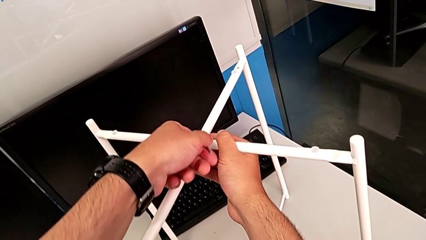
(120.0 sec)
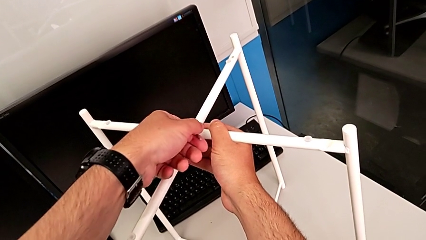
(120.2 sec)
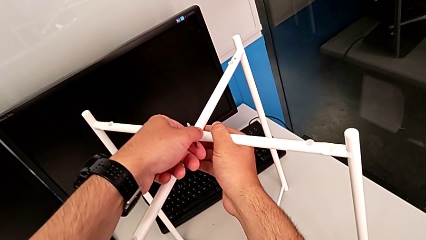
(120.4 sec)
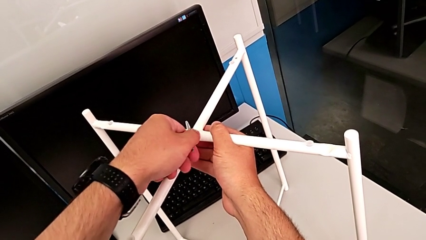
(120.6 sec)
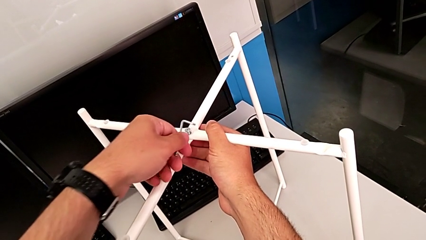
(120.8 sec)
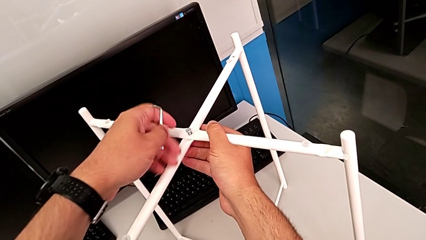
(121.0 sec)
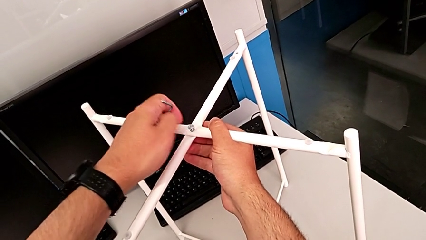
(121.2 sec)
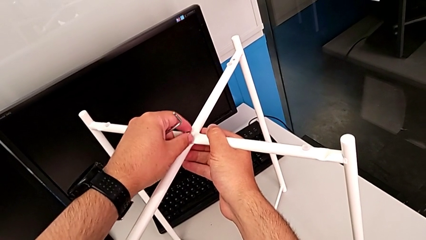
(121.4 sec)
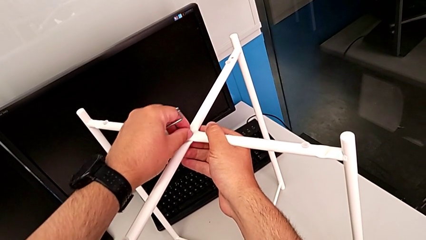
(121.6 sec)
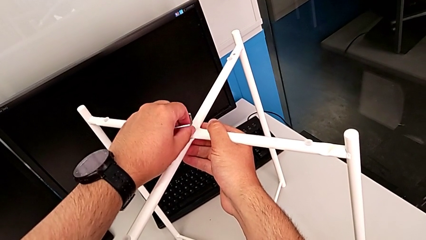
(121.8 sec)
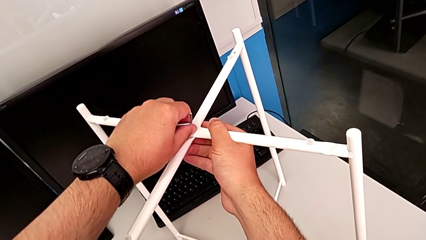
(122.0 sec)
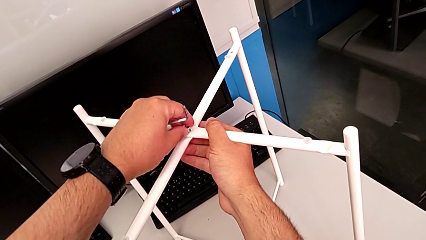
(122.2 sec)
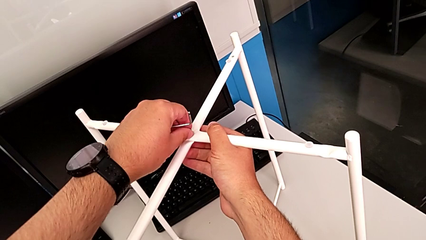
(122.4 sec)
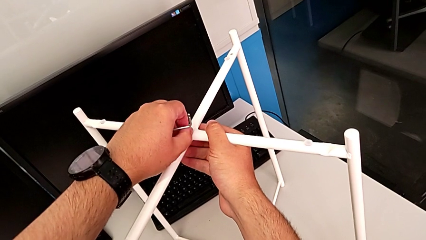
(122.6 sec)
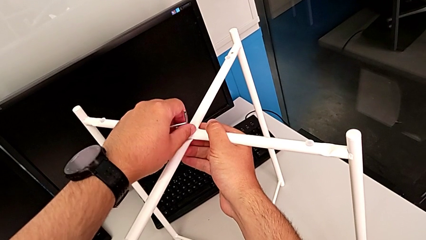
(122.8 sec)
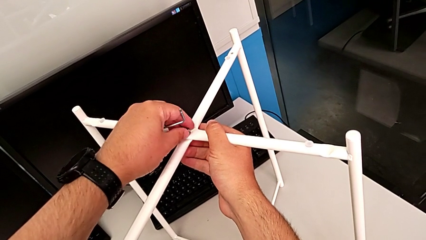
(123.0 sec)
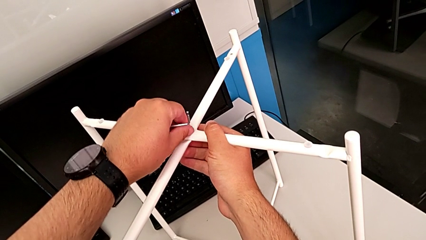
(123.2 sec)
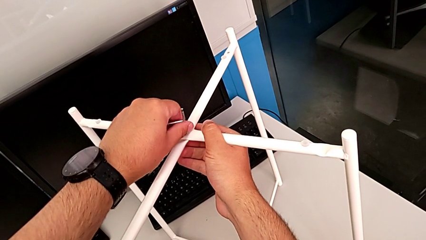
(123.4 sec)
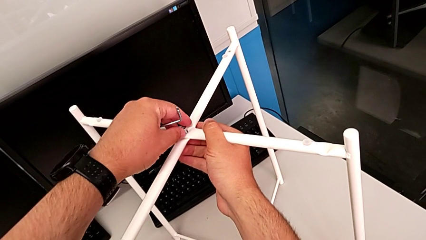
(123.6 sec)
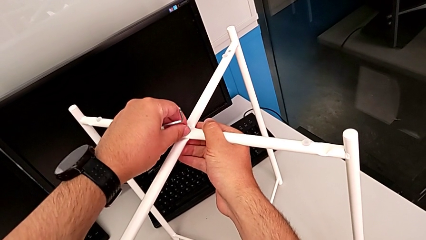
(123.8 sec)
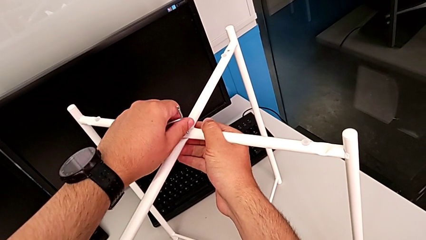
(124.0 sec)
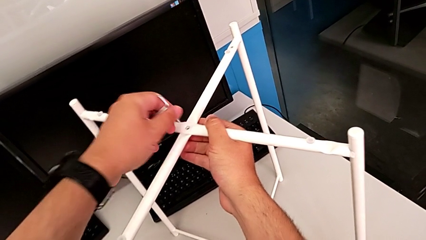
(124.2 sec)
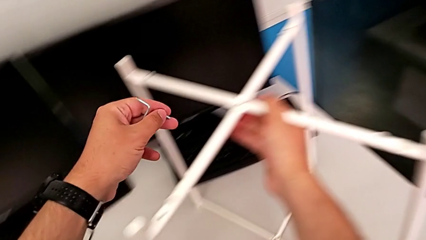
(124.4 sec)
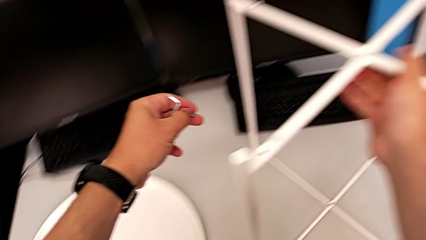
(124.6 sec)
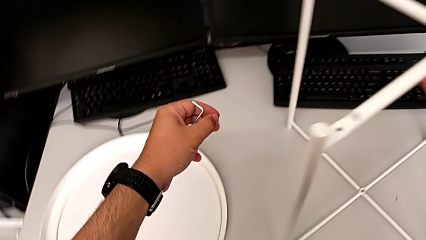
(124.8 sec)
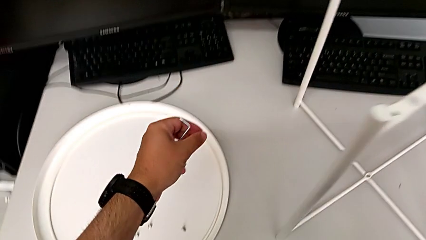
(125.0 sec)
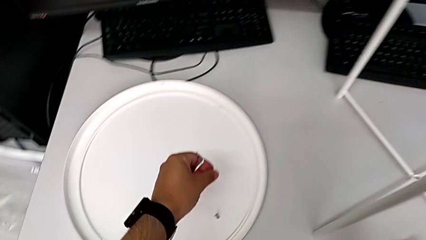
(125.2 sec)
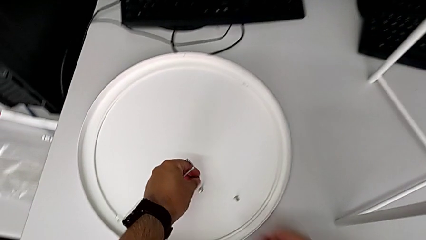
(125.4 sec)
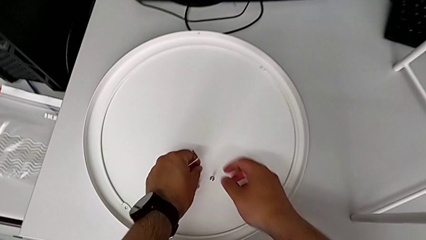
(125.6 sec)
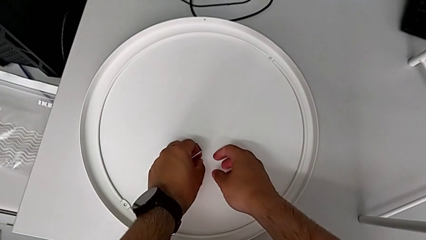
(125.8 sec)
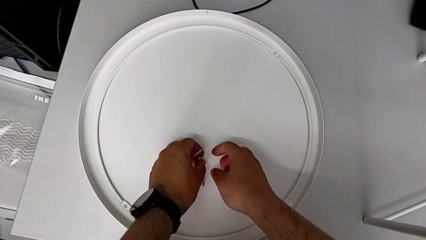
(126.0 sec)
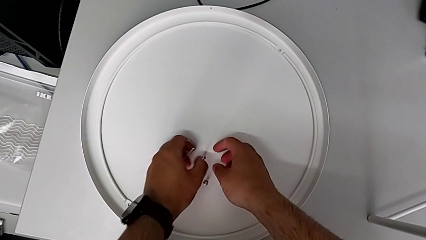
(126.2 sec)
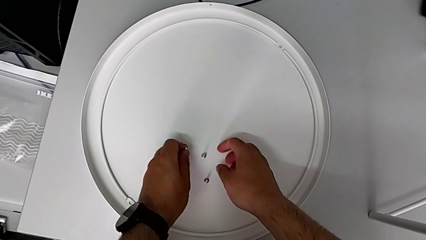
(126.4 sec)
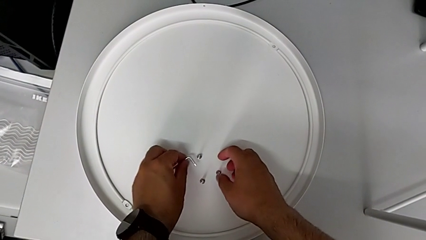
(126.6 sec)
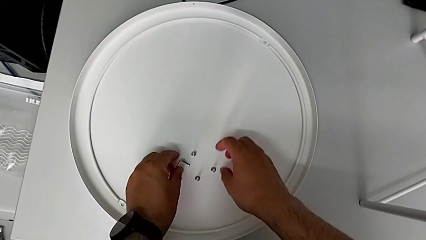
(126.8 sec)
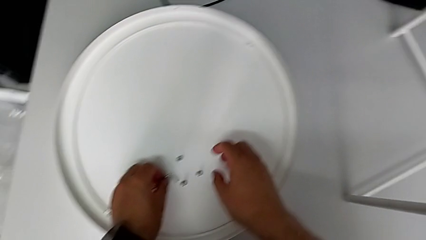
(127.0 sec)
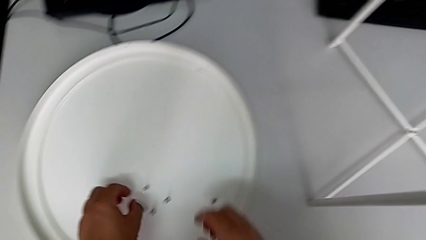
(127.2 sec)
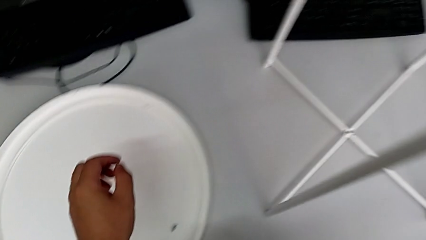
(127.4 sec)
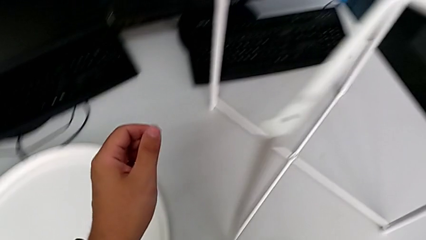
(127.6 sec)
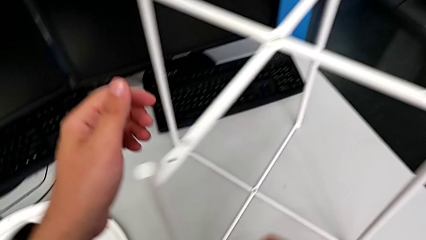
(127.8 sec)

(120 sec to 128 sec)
The camera wearer is unscrewing the top hex socket head using an Allen wrench. They withdraw the Allen wrench, grab the hex socket head, unscrew it, disassemble the top hex socket head, place the hex socket head and place the Allen wrench.

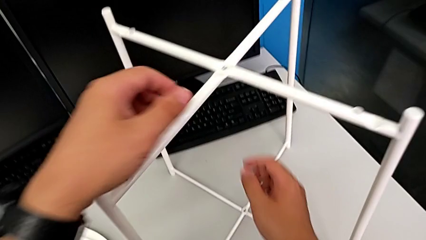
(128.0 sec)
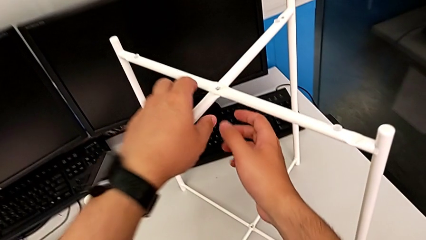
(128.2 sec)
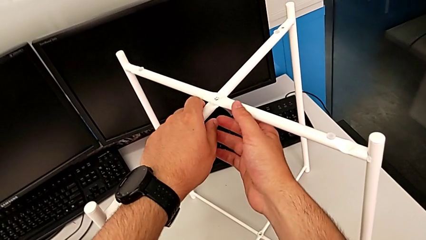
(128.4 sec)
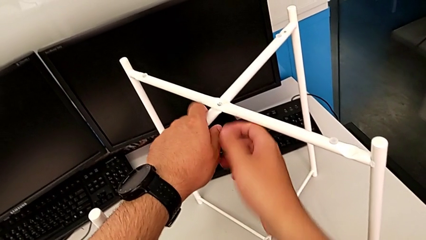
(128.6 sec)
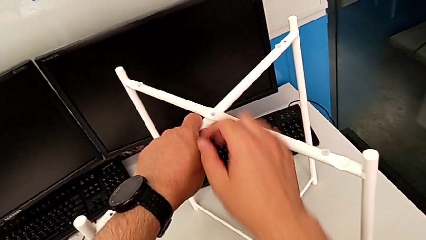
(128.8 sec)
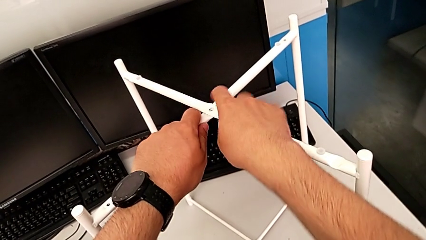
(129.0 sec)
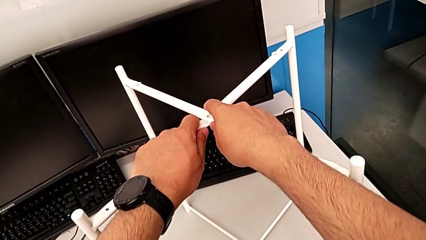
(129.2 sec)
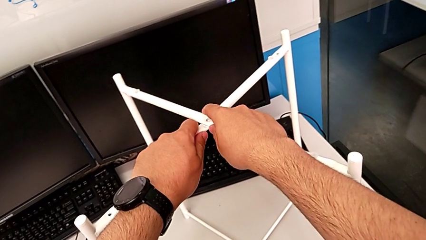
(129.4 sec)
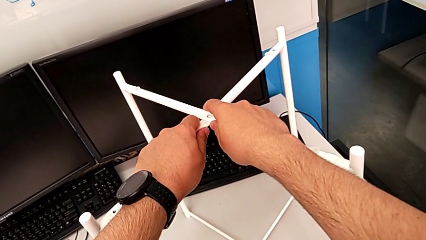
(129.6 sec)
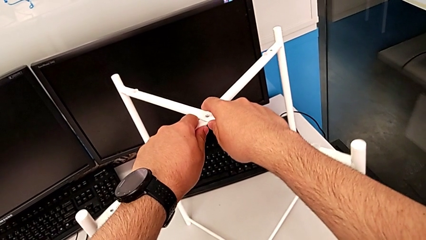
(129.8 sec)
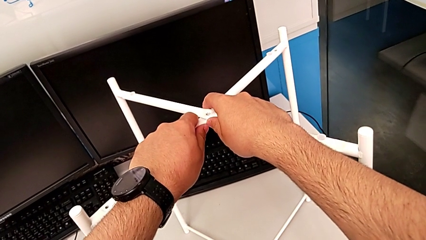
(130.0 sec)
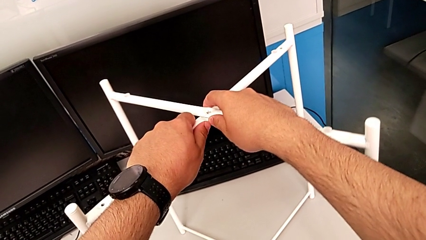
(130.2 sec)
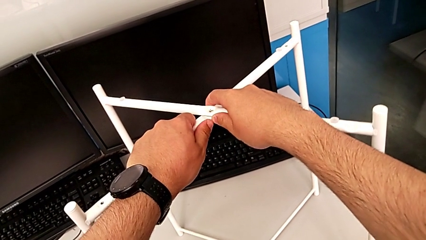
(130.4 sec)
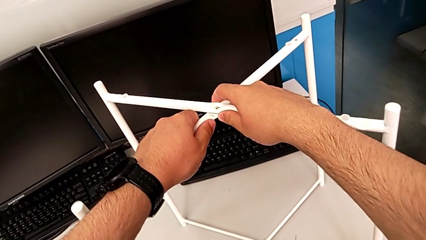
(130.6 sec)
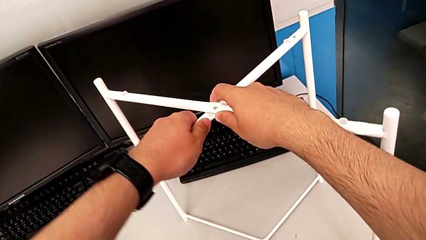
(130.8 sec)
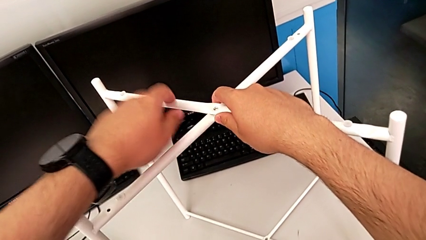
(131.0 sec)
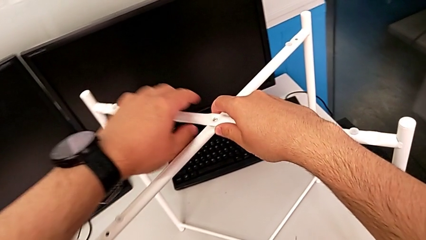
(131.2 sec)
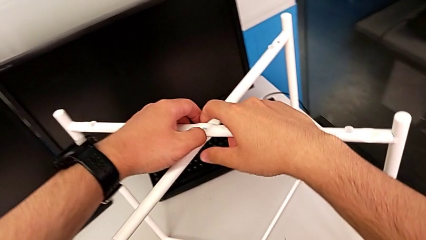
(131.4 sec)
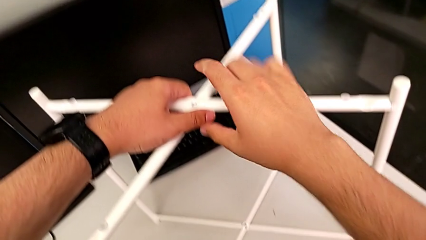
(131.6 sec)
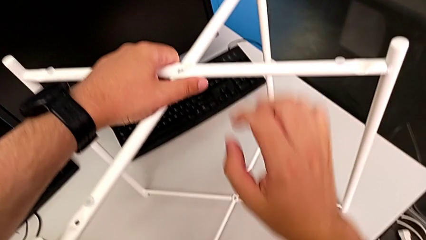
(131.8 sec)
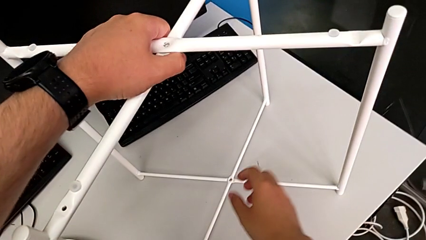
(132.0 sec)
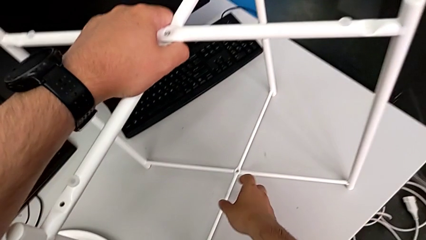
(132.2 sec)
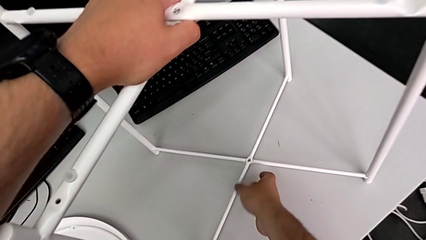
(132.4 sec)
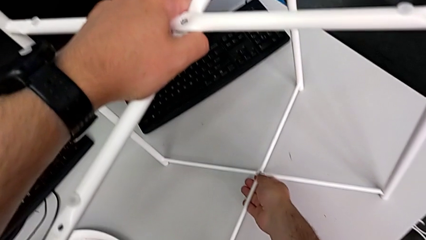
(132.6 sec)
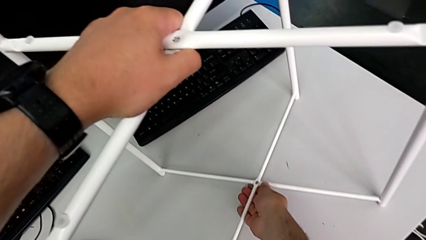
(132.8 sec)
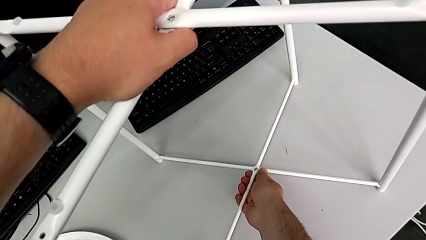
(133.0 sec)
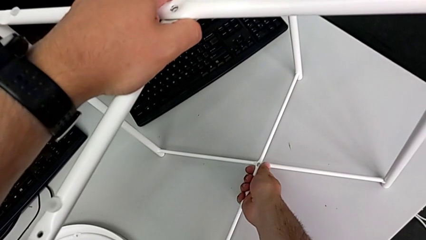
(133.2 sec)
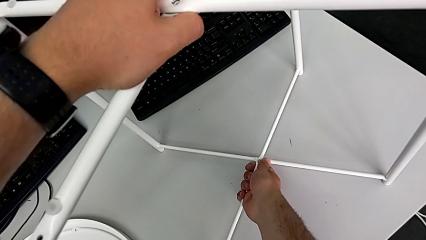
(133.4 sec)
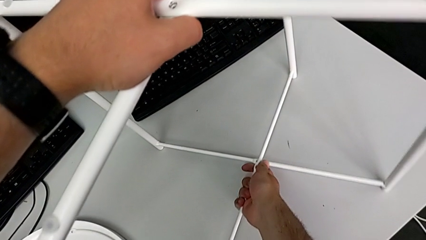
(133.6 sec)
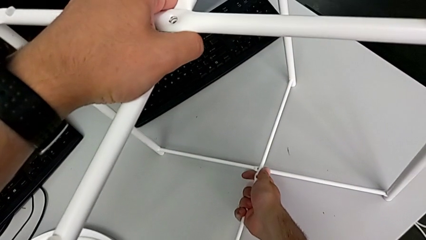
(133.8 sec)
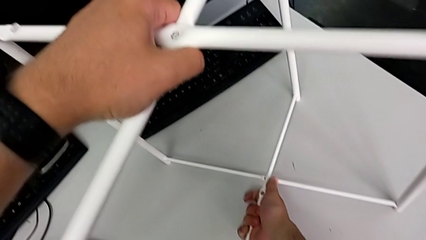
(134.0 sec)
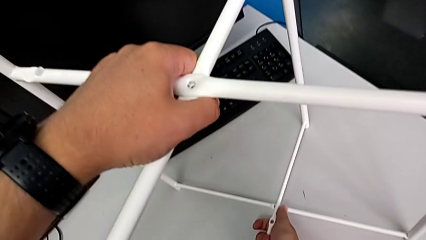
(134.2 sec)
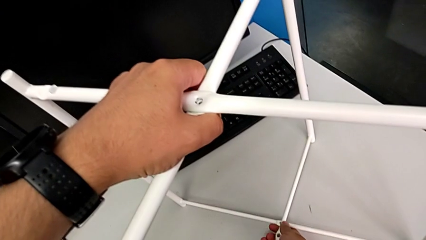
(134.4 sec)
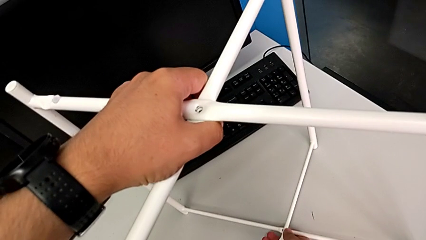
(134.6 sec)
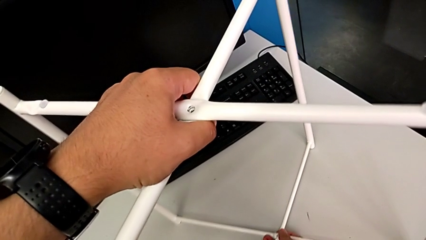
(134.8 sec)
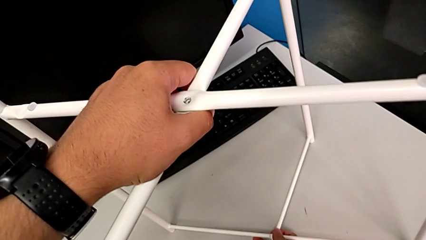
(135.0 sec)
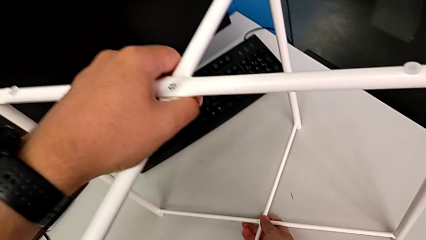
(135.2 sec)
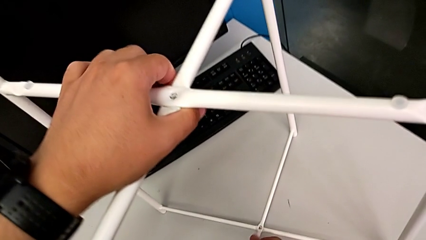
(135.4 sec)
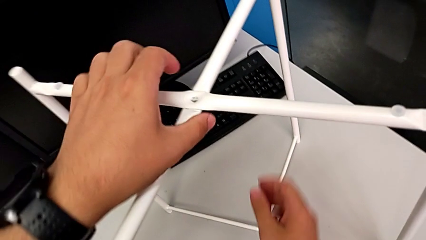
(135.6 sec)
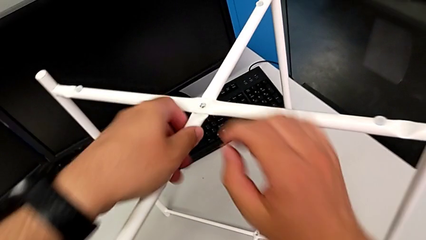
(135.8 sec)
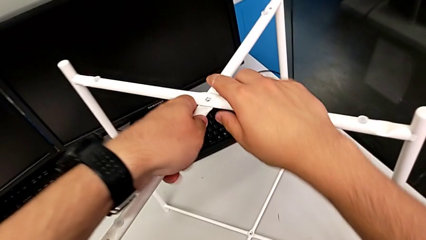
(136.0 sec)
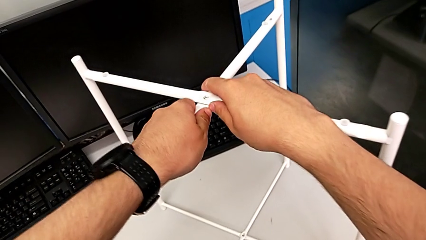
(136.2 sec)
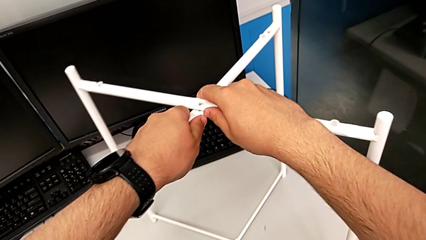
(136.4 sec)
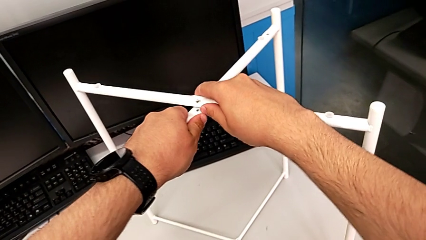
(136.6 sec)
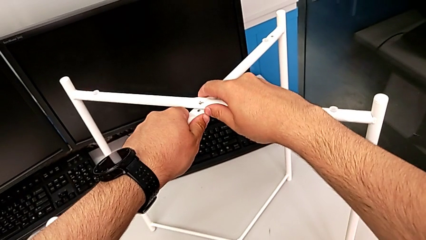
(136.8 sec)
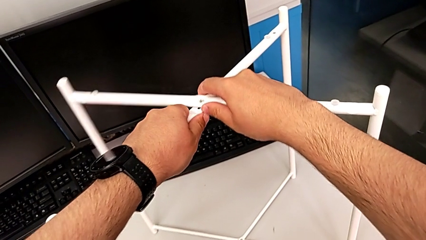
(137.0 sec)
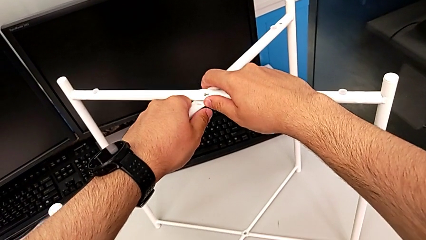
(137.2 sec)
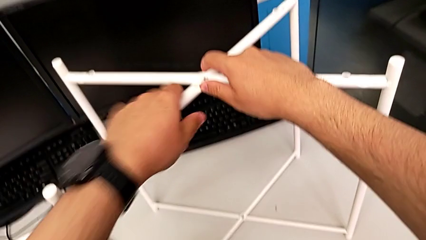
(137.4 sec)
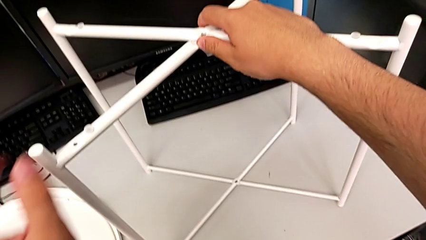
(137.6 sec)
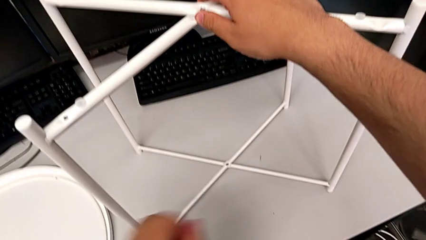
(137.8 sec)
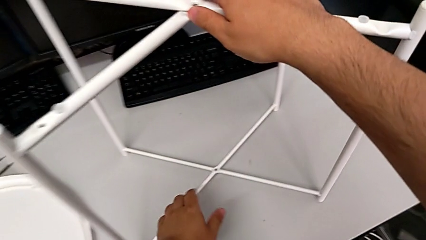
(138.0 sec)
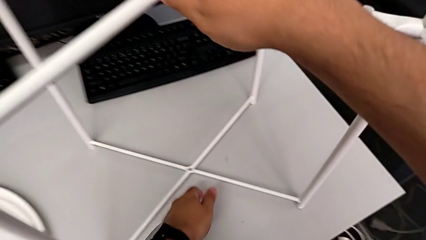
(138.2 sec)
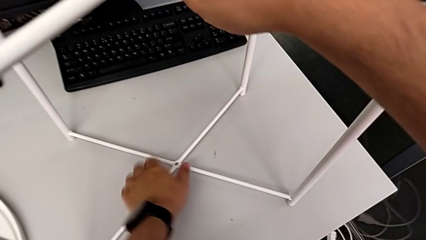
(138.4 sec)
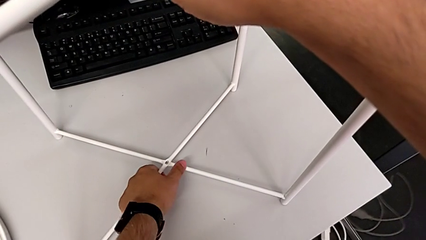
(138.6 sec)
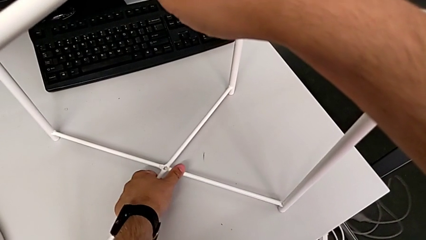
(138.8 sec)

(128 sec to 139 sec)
The camera wearer is disassembling the legs. They grab the leg and begin to disassemble it.
